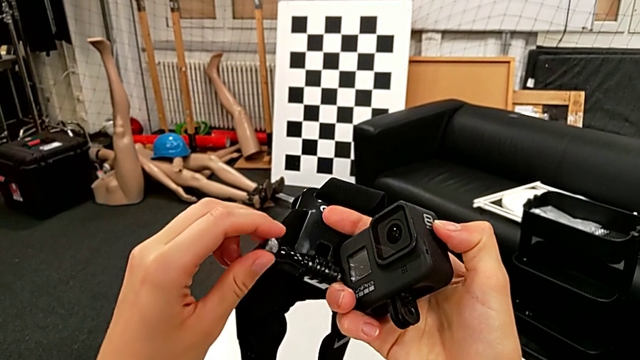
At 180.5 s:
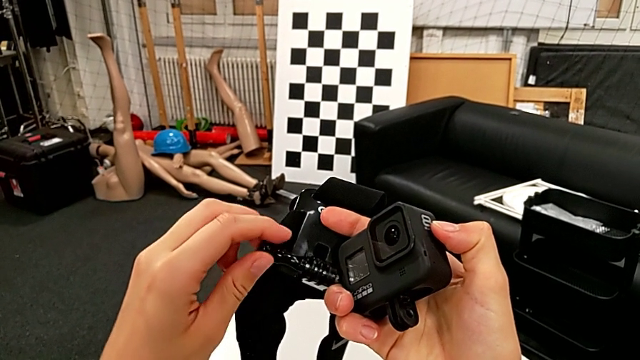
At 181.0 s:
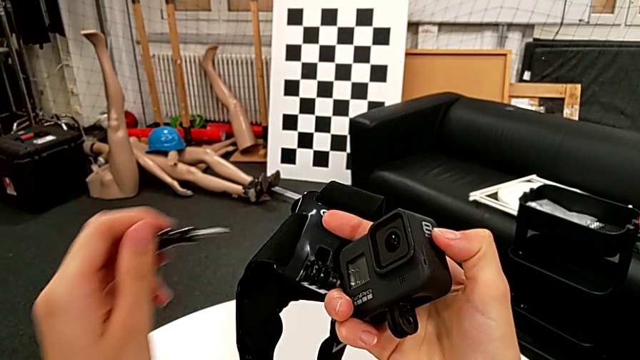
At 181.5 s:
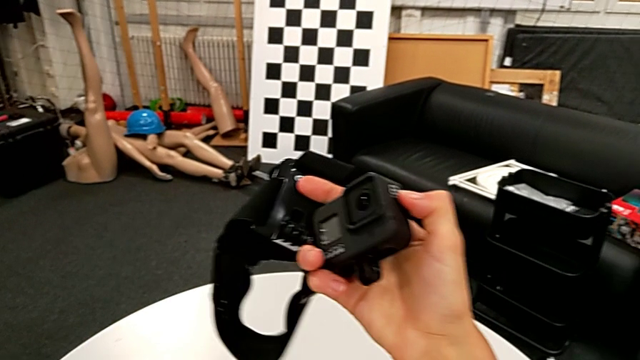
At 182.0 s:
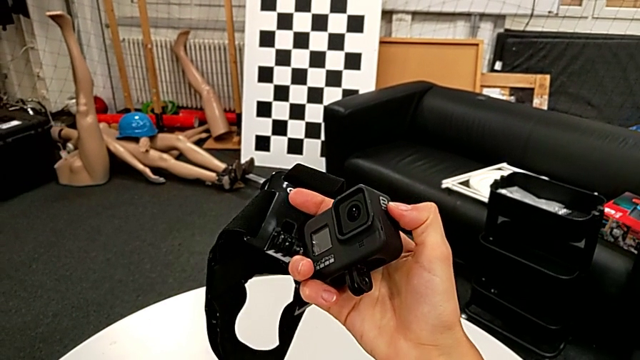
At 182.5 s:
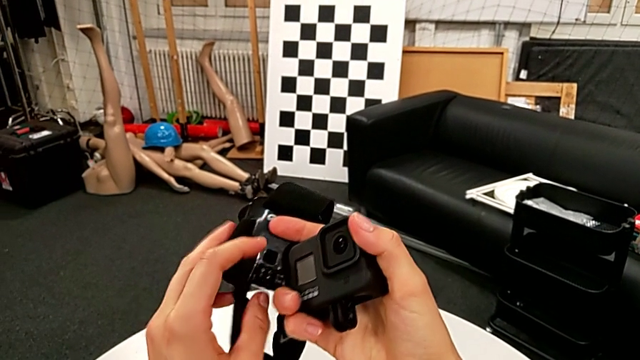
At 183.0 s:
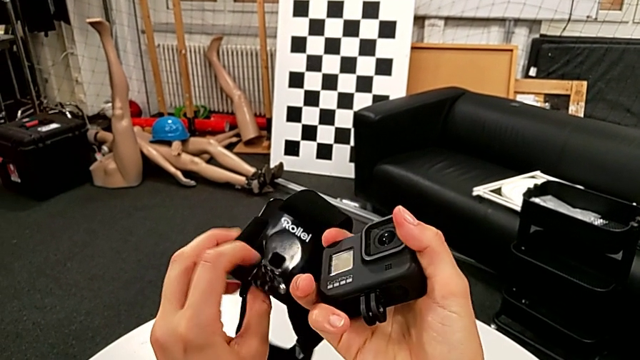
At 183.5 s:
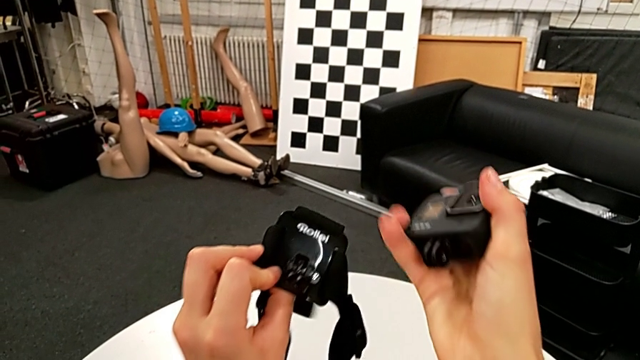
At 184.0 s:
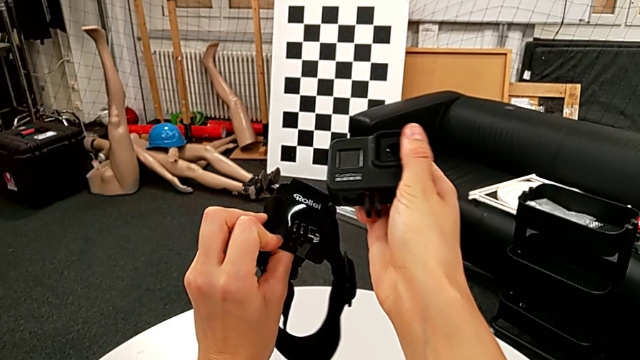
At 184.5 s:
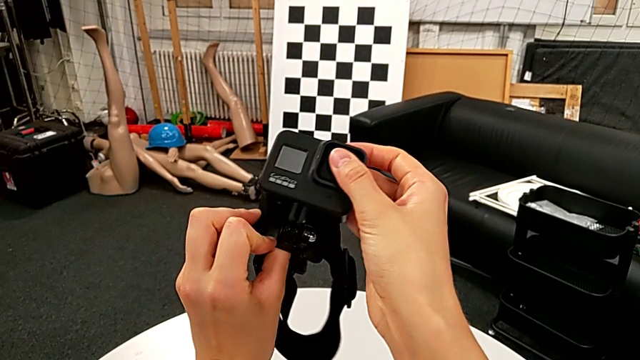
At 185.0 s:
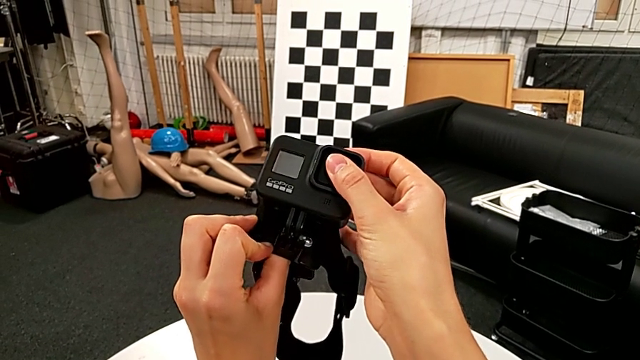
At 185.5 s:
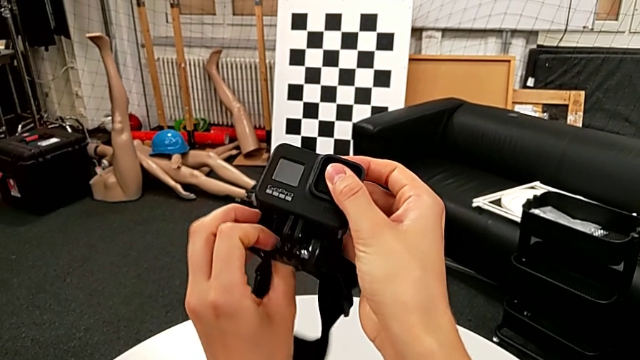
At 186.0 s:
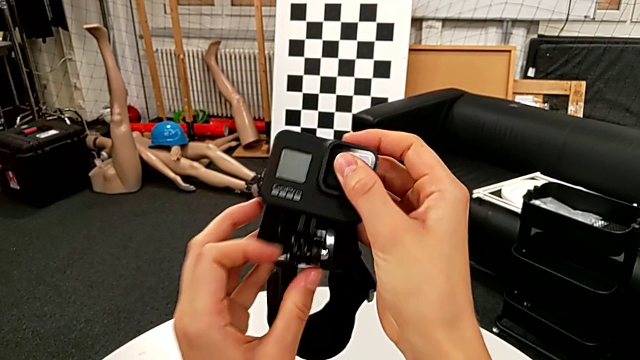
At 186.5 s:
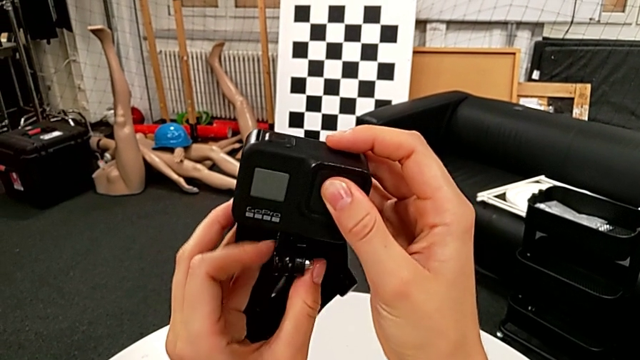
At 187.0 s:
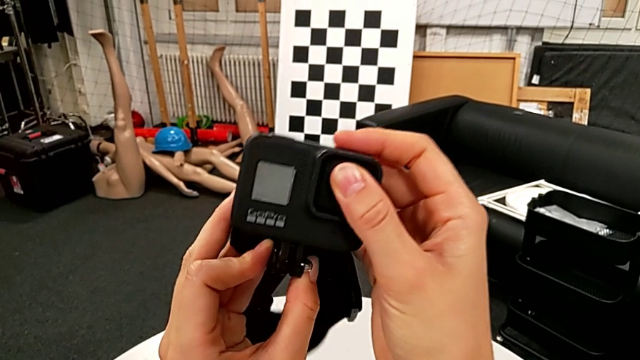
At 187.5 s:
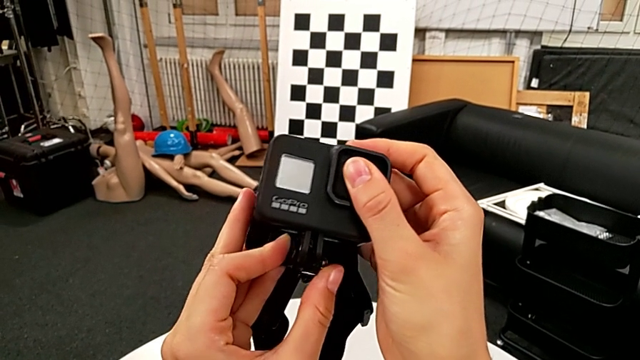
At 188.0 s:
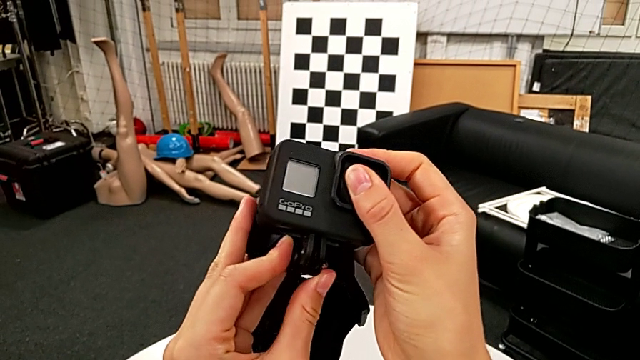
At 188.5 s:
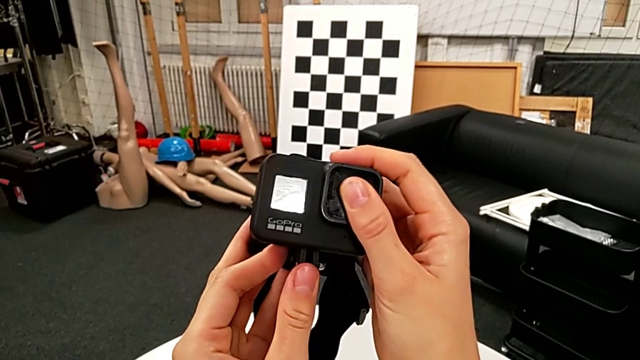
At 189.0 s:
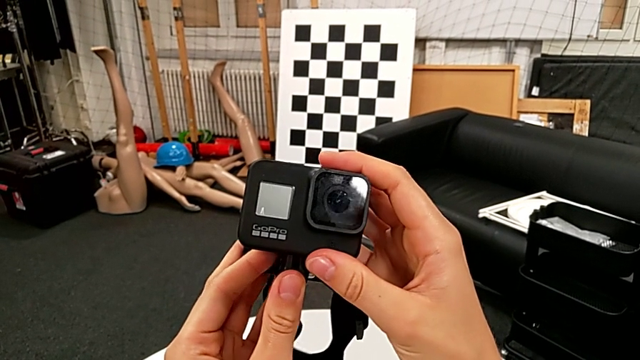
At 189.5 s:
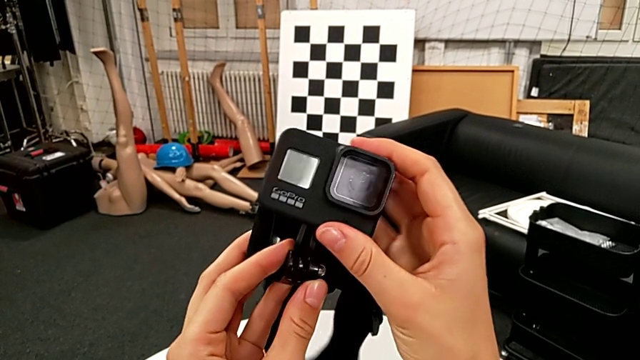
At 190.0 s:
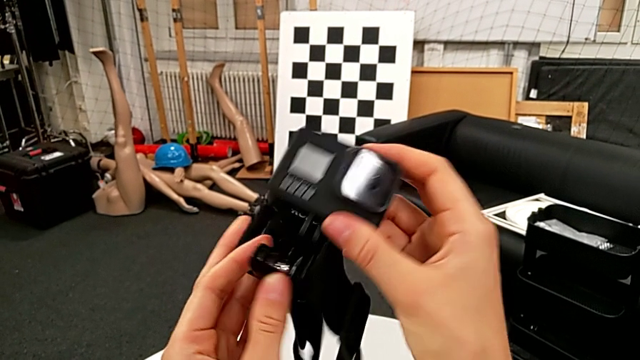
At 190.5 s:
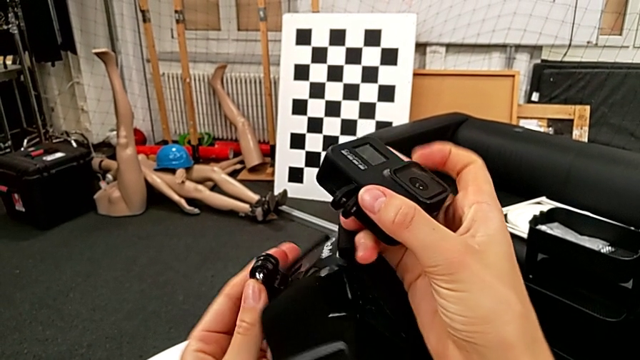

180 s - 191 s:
The camera wearer is attaching the GoPro to the strap. They withdraw the screw. They wrongly assemble the GoPro, trying to assemble it on the strap but failing, and screw the mounting peg, trying to insert the mount of the GoPro into the strap but failing. They inspect the strap.

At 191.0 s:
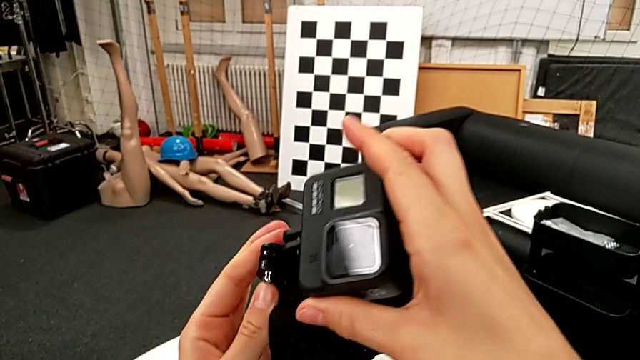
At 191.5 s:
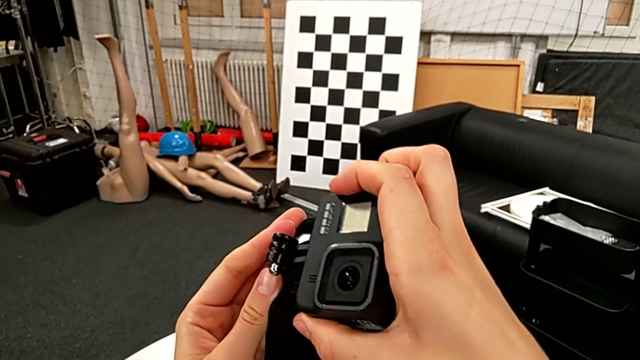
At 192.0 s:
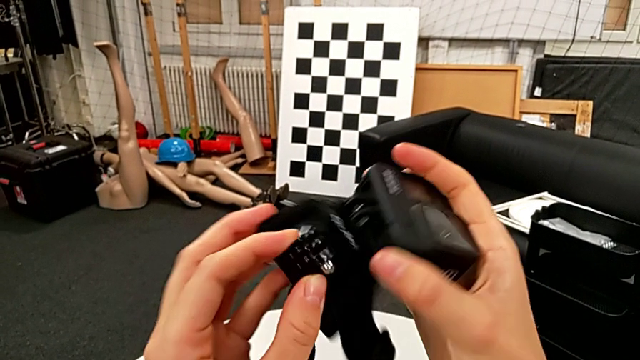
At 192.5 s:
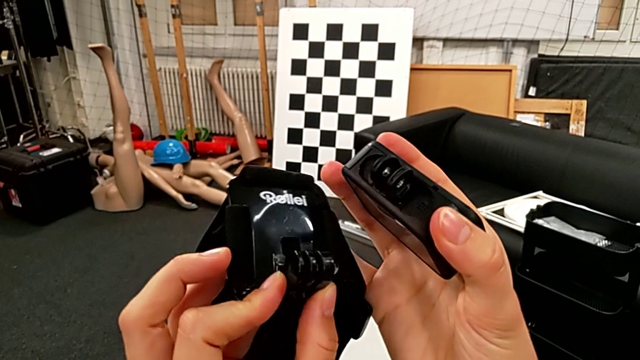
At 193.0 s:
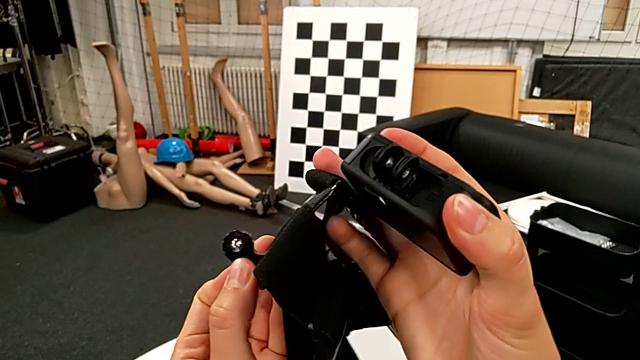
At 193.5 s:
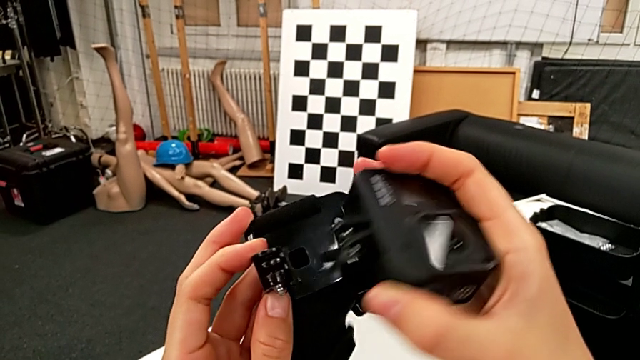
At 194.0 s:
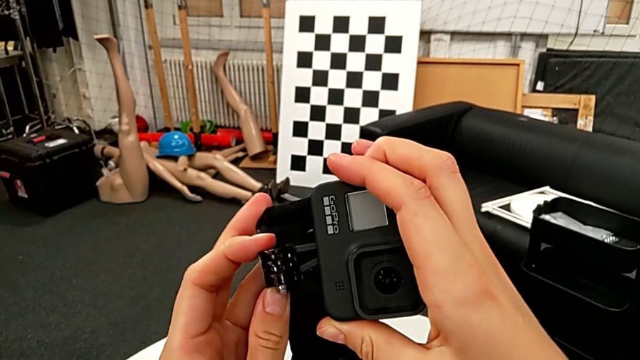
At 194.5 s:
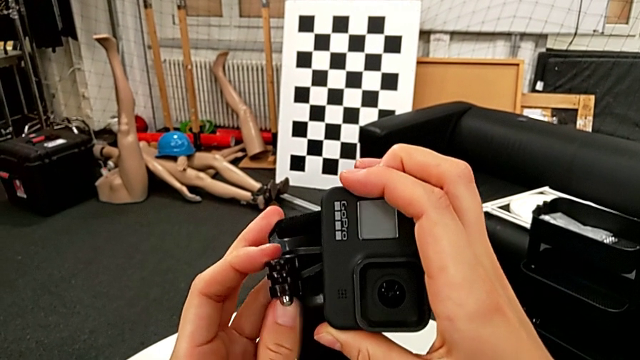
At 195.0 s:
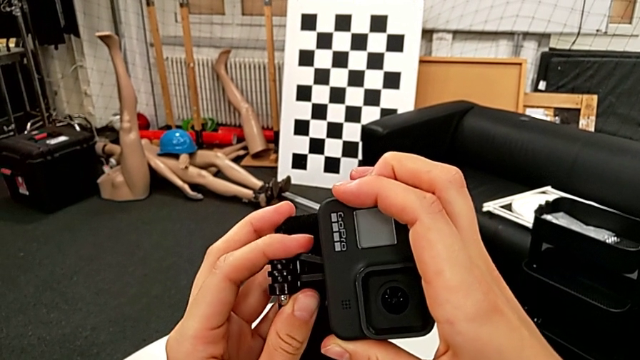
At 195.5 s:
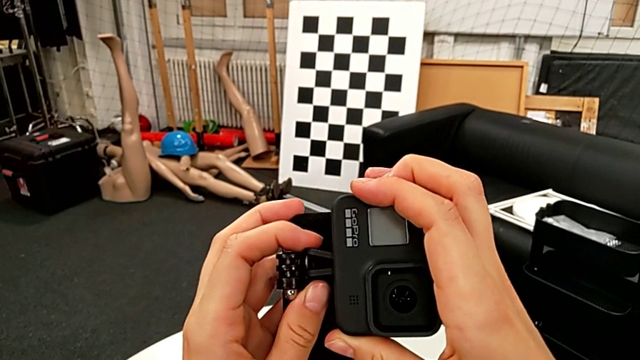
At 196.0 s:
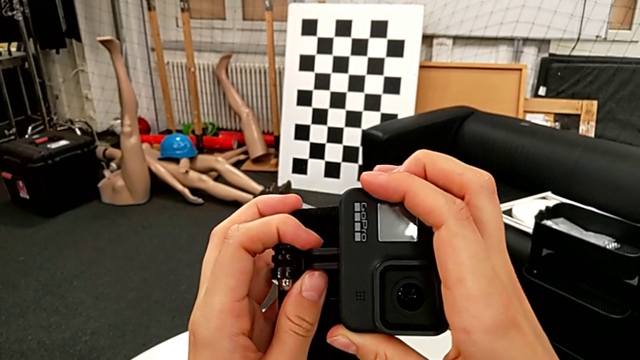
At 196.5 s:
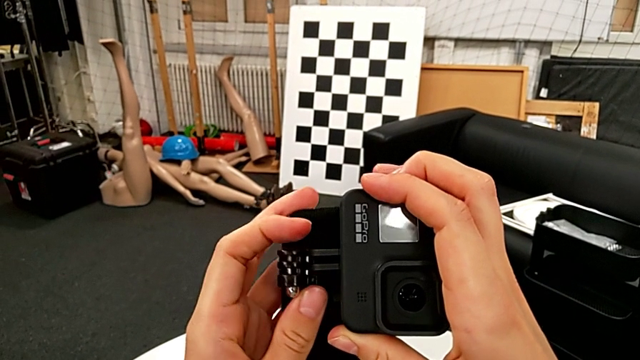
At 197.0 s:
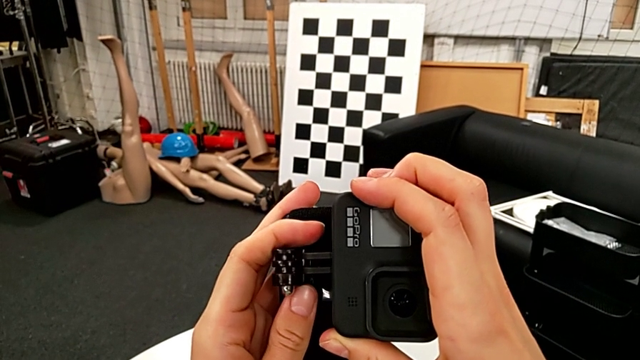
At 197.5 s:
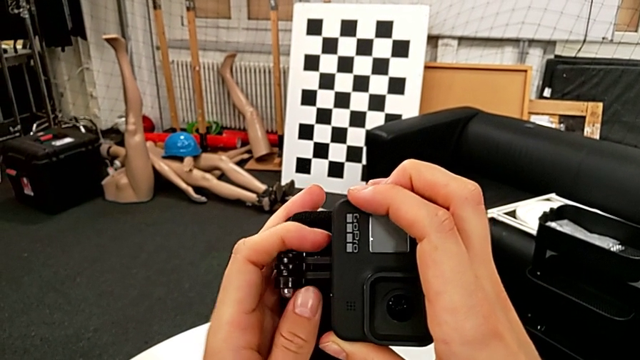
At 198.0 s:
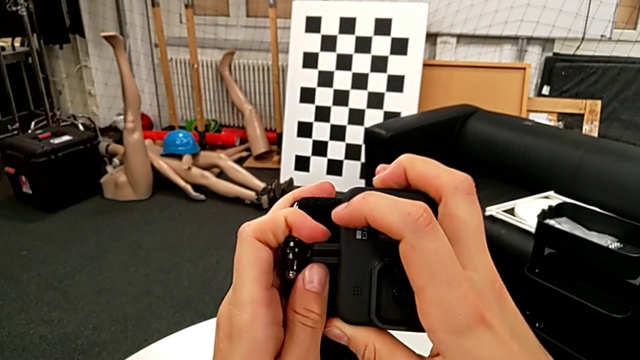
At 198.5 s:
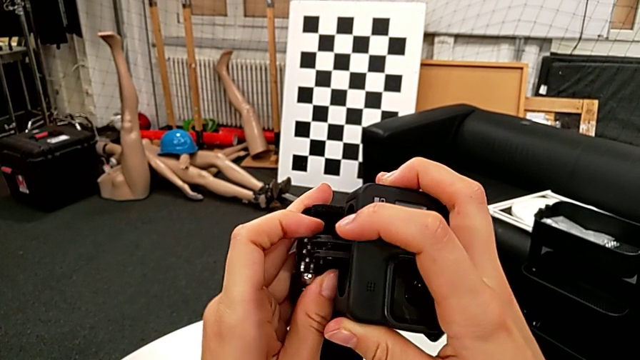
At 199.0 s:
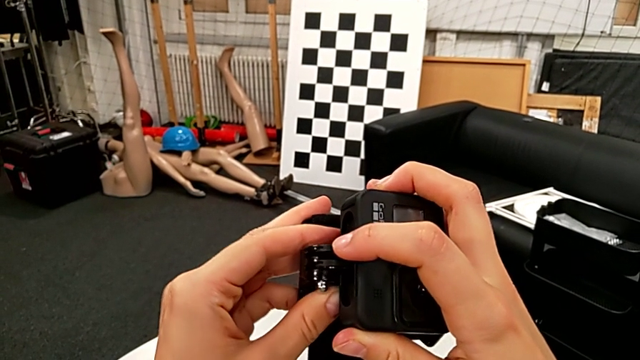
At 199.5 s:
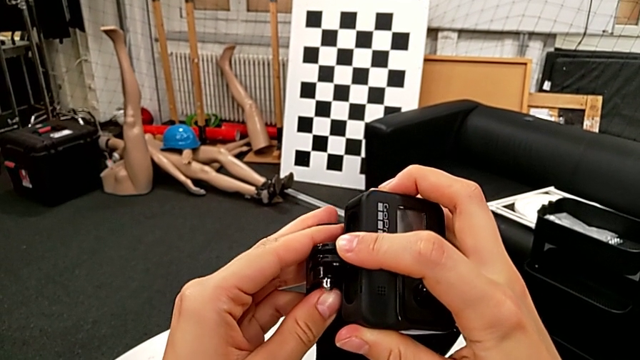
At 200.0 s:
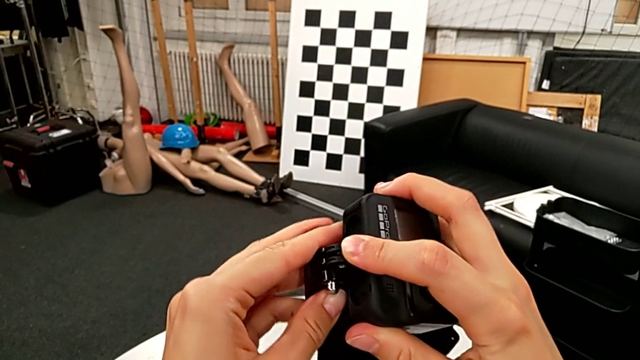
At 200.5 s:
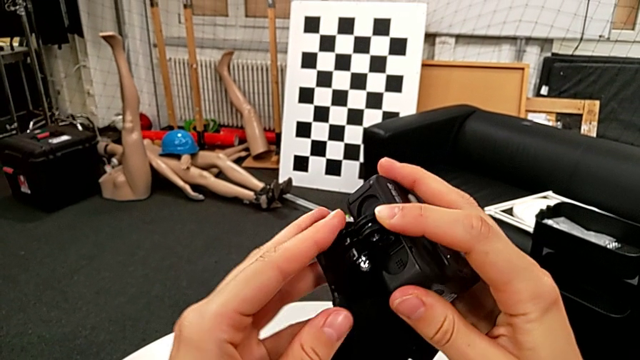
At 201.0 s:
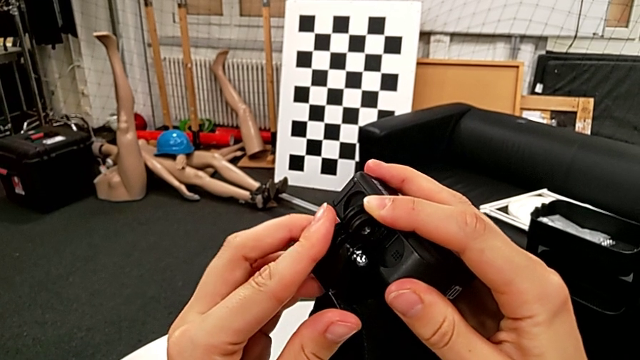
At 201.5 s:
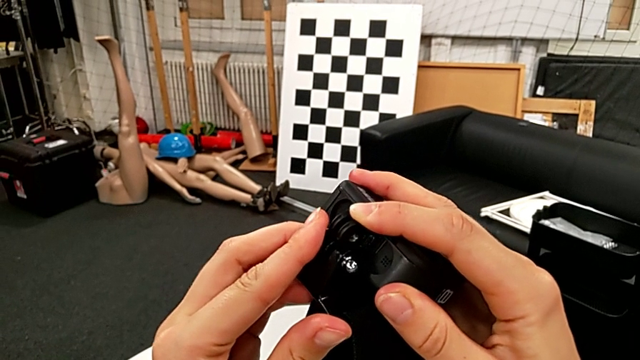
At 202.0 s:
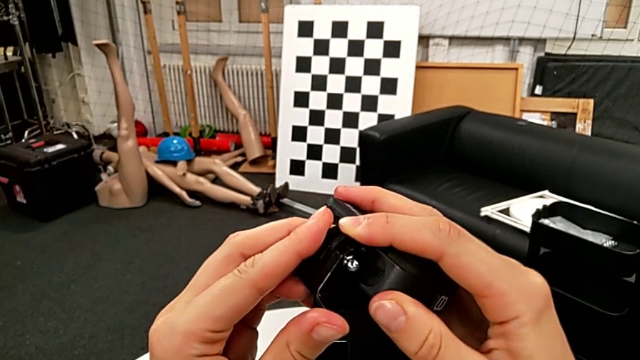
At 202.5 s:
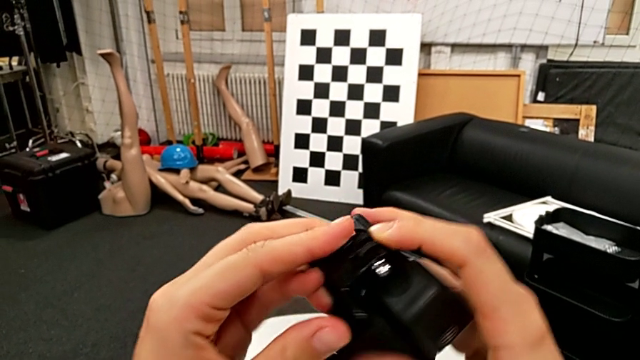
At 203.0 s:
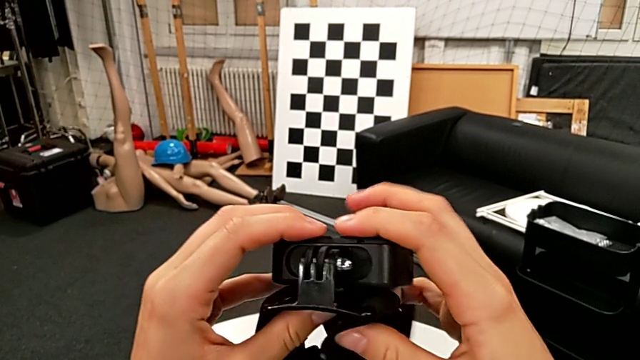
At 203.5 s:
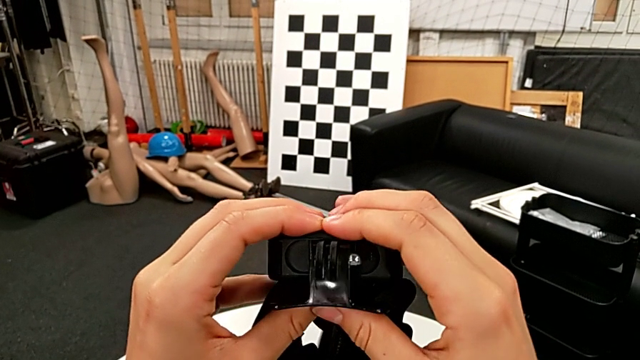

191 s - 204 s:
The camera wearer is attaching the GoPro to the strap. They wrongly assemble the GoPro twice, trying to put the GoPro on the strap but failing, align the mounting peg, wrongly assemble the GoPro, trying to put the GoPro on the strap but failing, and assemble the GoPro.
